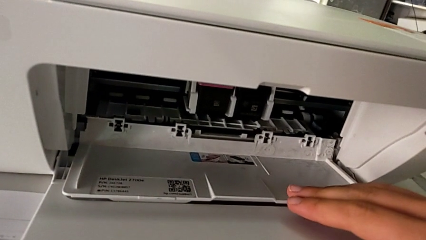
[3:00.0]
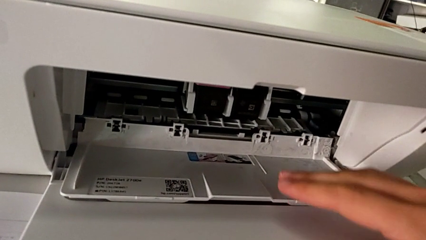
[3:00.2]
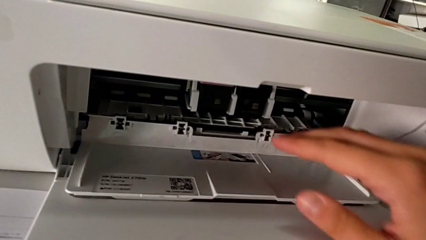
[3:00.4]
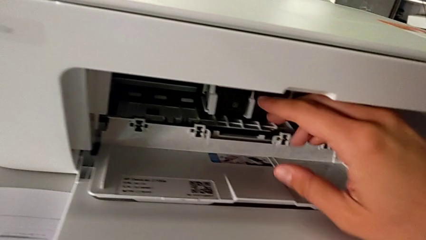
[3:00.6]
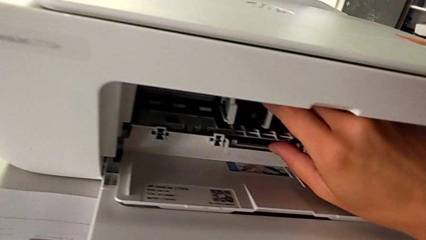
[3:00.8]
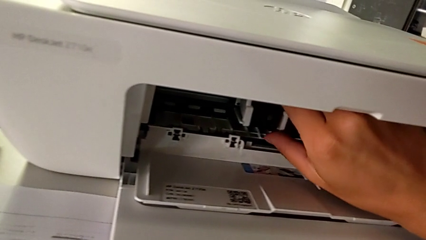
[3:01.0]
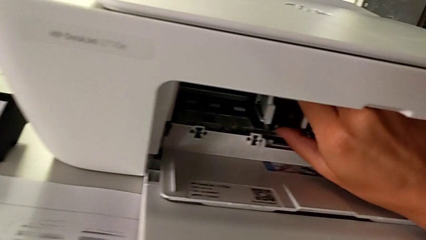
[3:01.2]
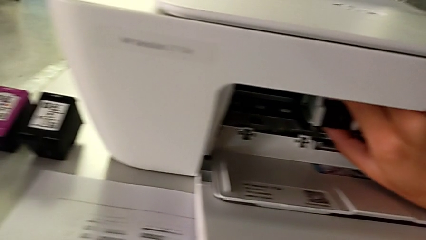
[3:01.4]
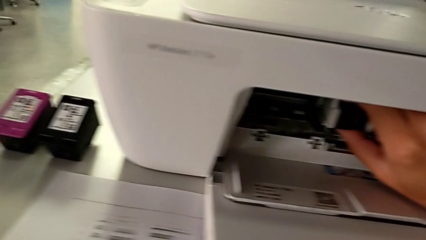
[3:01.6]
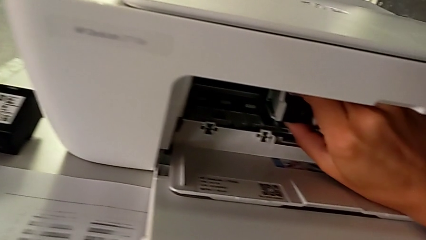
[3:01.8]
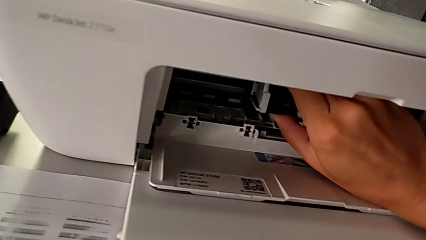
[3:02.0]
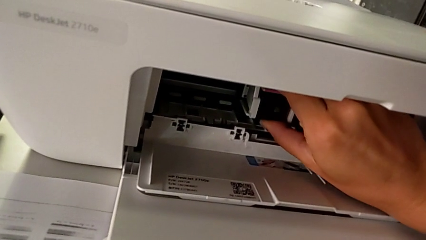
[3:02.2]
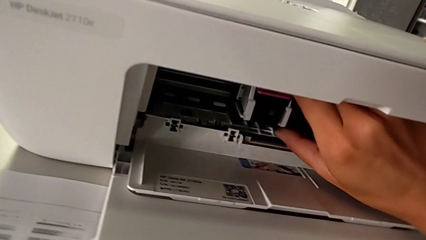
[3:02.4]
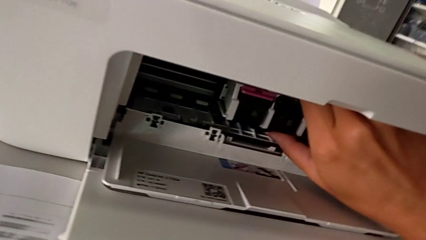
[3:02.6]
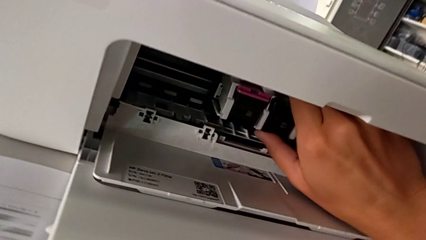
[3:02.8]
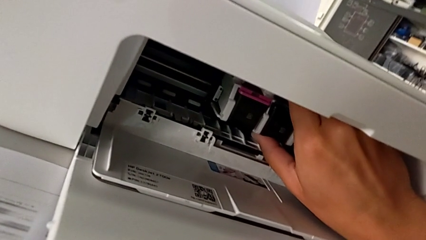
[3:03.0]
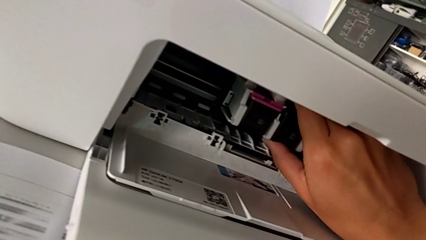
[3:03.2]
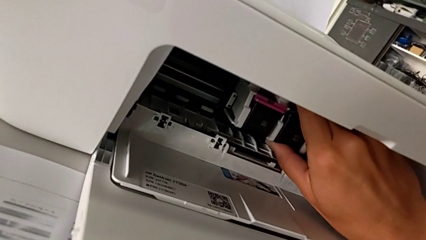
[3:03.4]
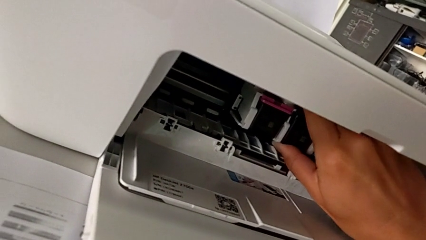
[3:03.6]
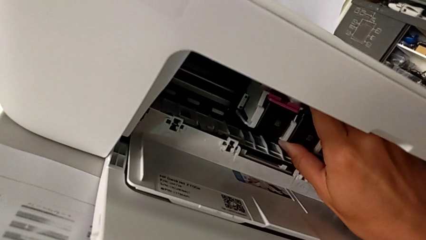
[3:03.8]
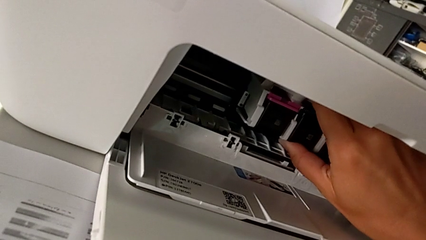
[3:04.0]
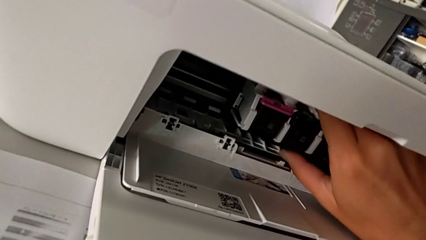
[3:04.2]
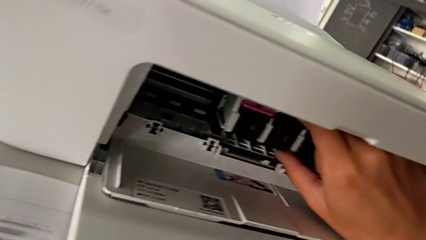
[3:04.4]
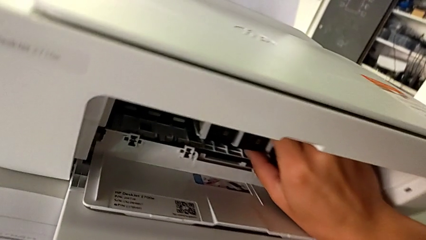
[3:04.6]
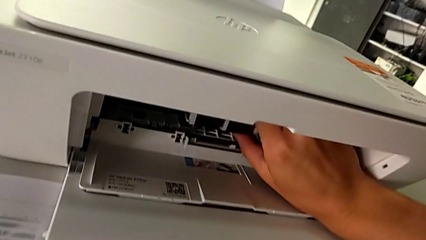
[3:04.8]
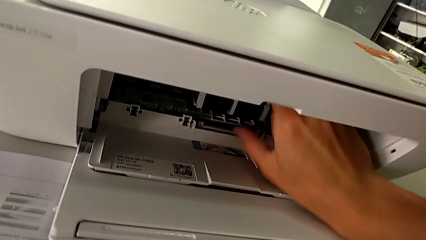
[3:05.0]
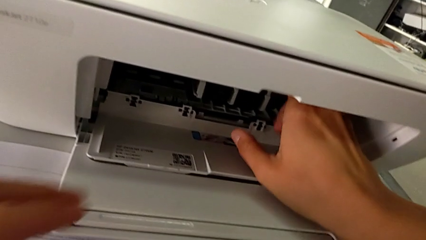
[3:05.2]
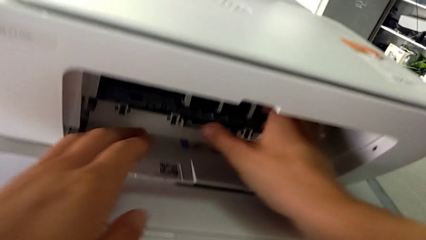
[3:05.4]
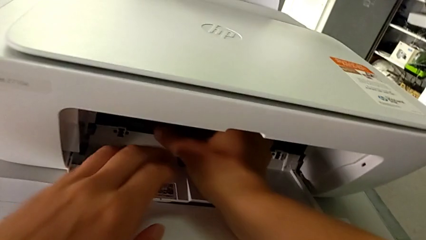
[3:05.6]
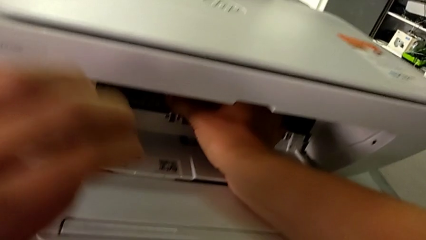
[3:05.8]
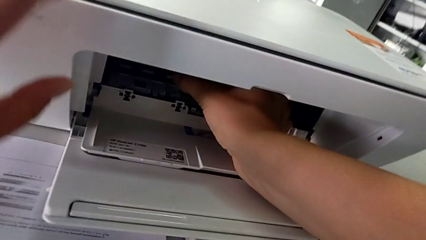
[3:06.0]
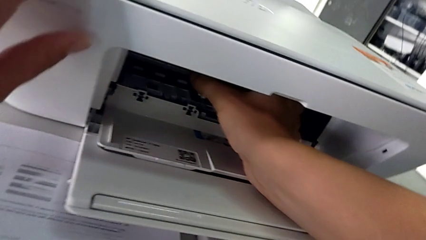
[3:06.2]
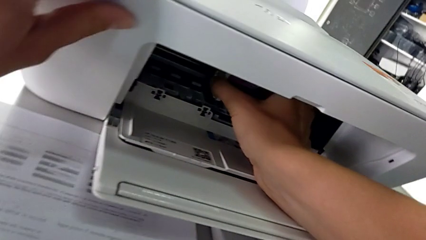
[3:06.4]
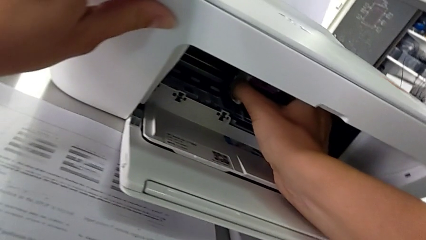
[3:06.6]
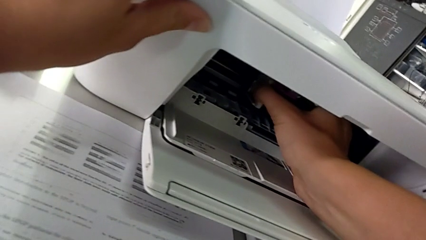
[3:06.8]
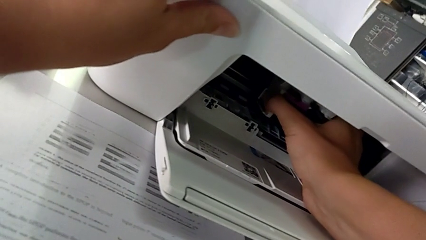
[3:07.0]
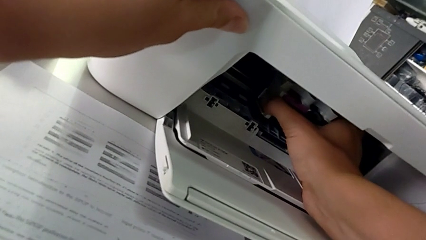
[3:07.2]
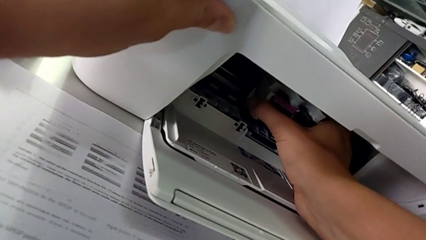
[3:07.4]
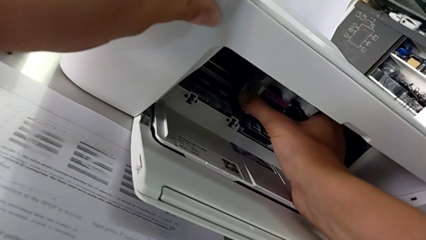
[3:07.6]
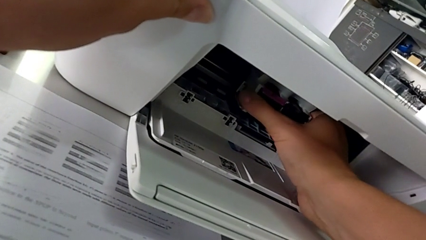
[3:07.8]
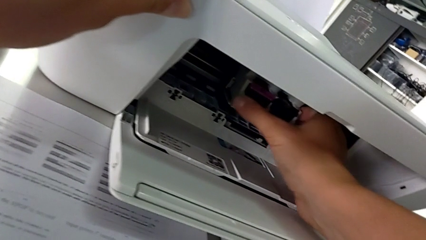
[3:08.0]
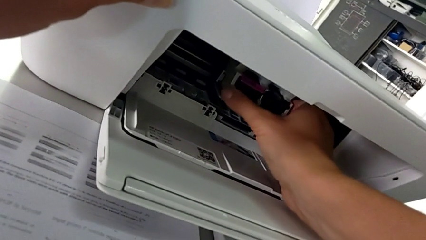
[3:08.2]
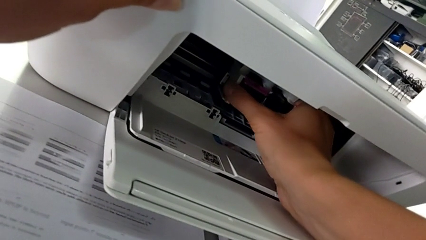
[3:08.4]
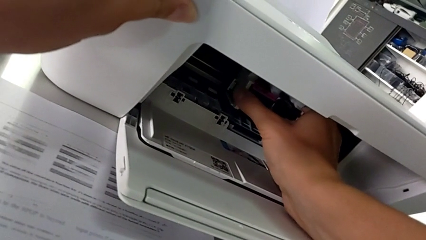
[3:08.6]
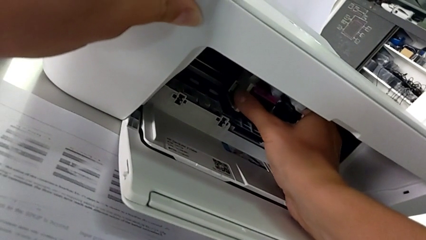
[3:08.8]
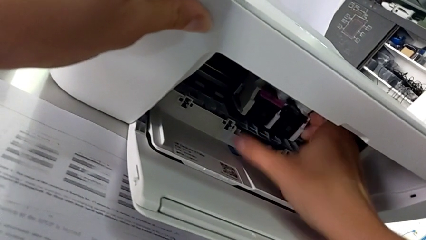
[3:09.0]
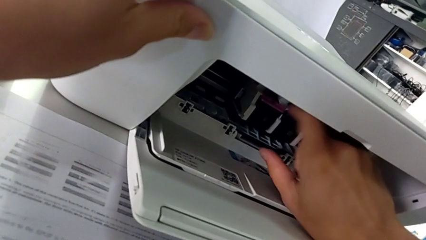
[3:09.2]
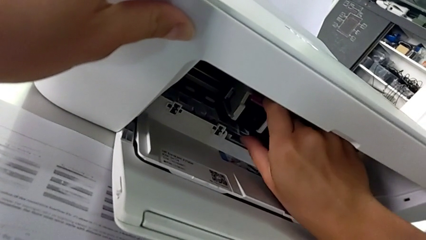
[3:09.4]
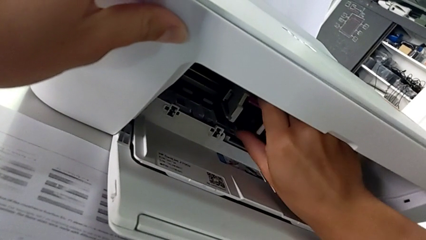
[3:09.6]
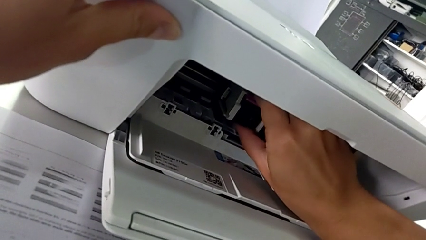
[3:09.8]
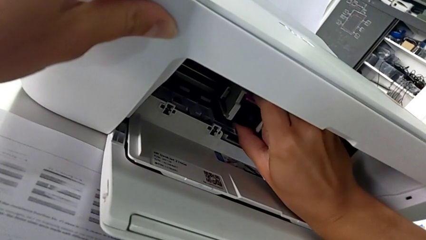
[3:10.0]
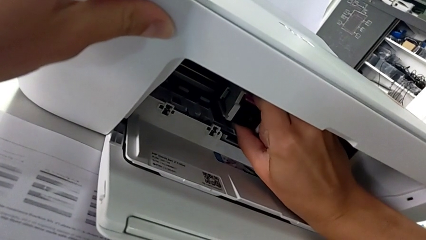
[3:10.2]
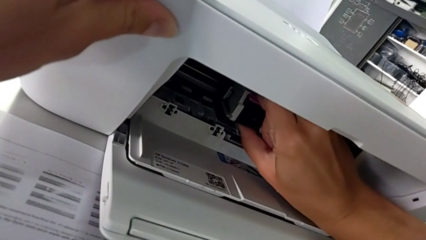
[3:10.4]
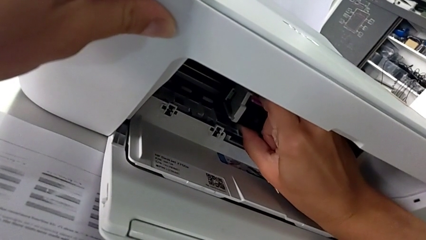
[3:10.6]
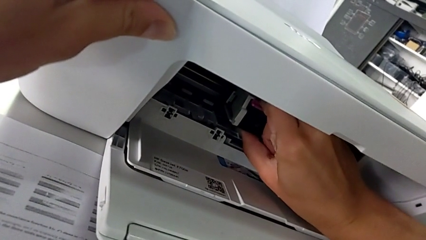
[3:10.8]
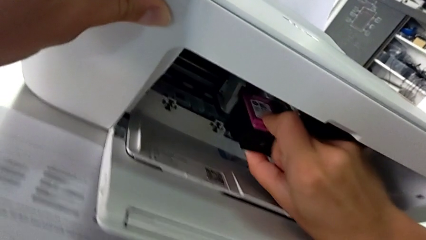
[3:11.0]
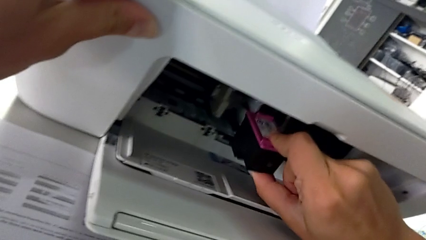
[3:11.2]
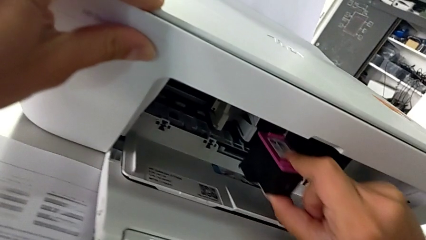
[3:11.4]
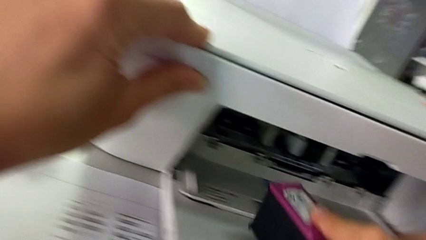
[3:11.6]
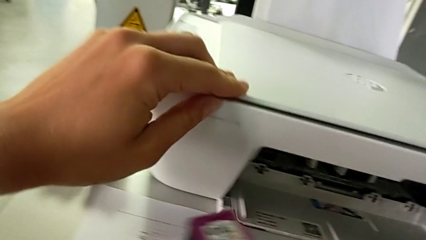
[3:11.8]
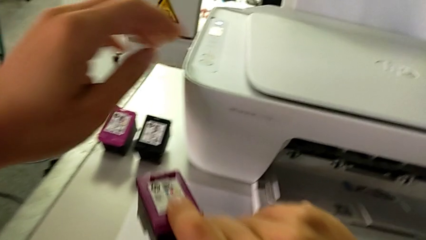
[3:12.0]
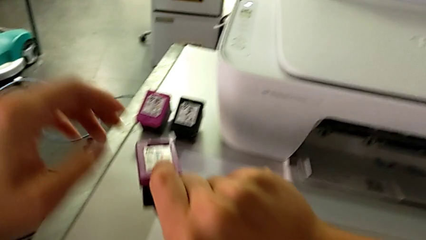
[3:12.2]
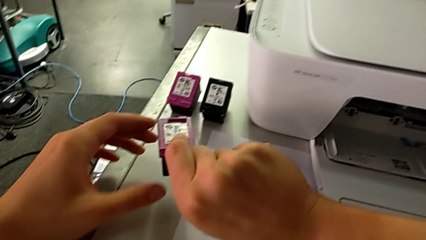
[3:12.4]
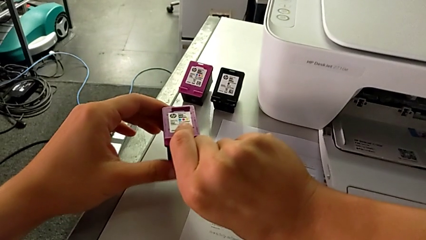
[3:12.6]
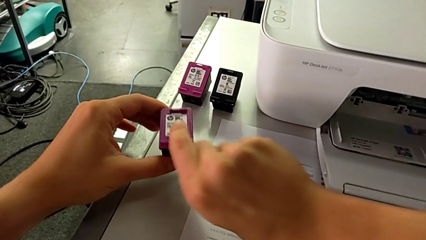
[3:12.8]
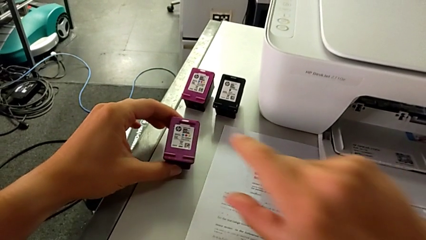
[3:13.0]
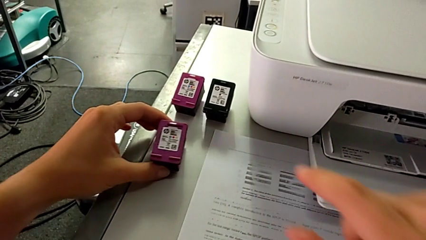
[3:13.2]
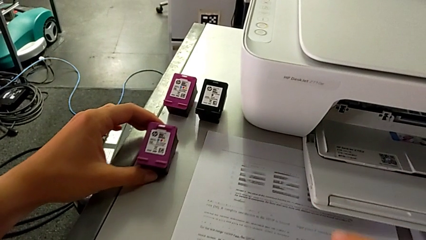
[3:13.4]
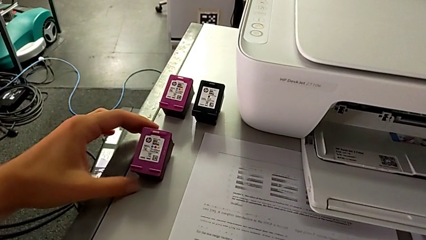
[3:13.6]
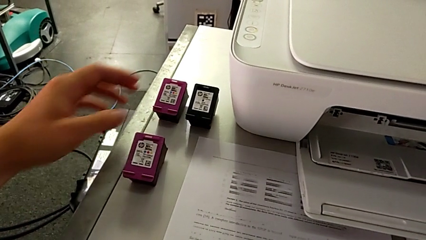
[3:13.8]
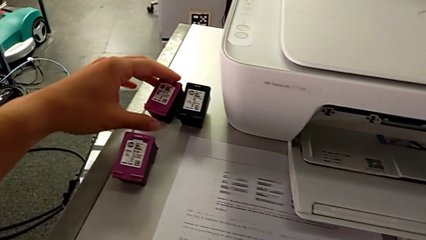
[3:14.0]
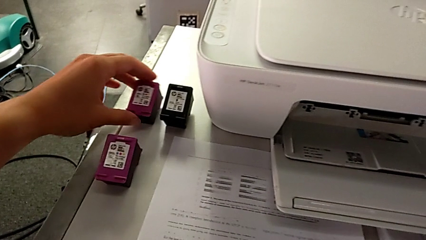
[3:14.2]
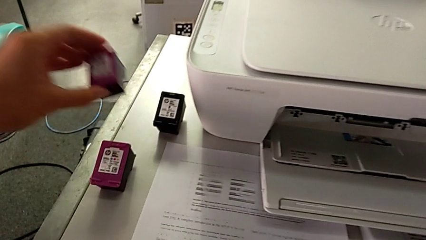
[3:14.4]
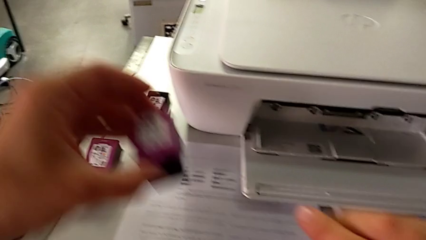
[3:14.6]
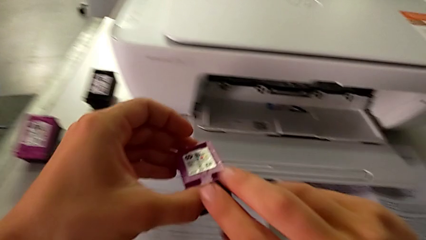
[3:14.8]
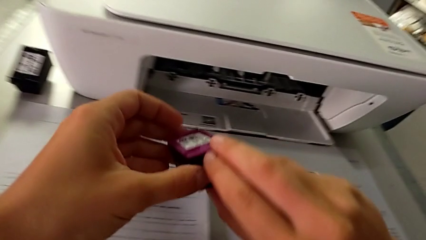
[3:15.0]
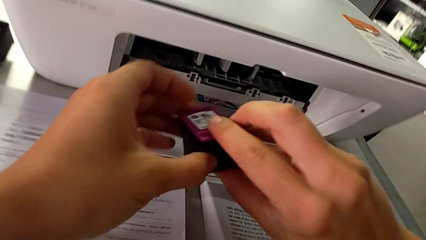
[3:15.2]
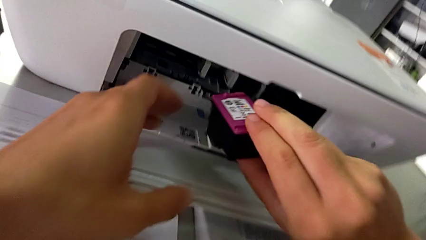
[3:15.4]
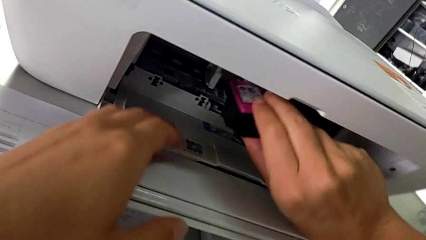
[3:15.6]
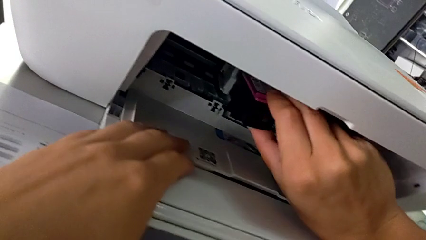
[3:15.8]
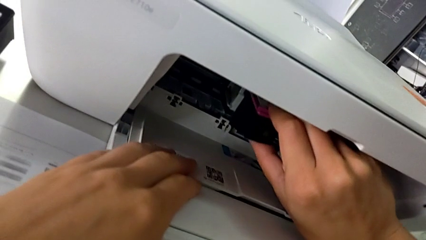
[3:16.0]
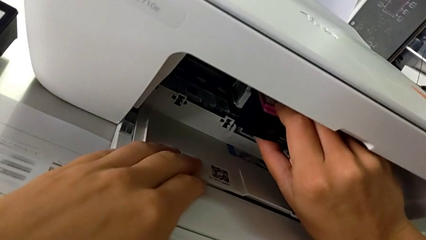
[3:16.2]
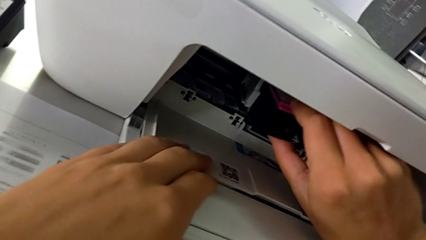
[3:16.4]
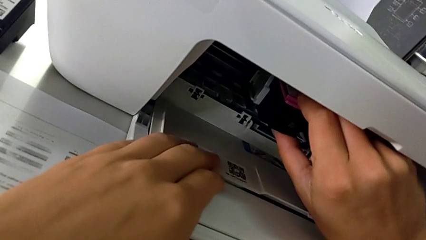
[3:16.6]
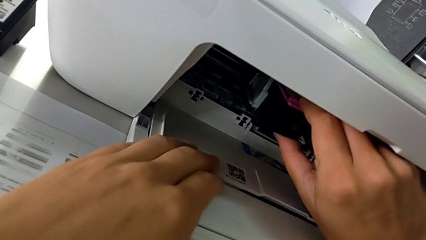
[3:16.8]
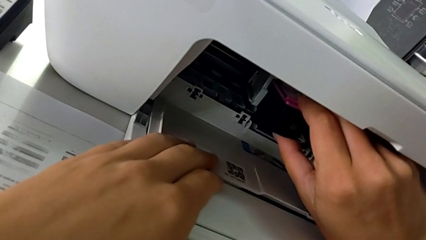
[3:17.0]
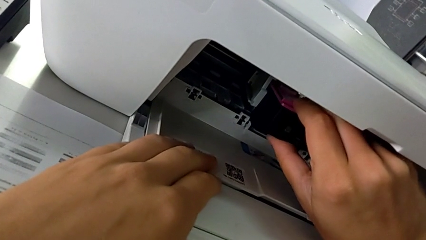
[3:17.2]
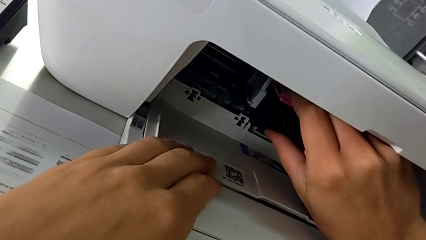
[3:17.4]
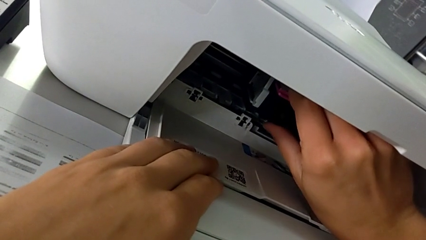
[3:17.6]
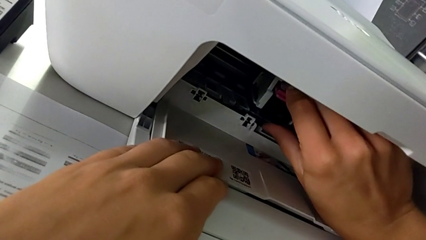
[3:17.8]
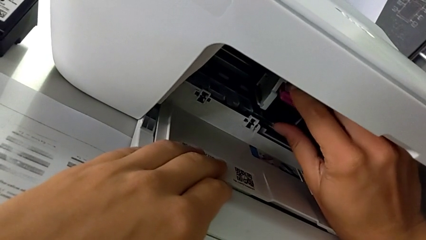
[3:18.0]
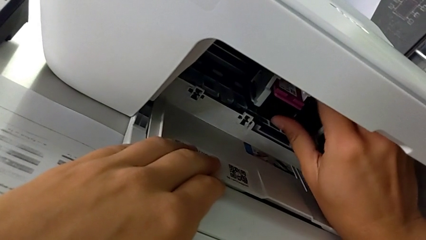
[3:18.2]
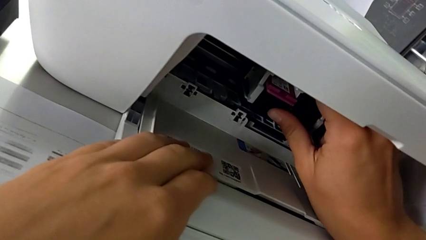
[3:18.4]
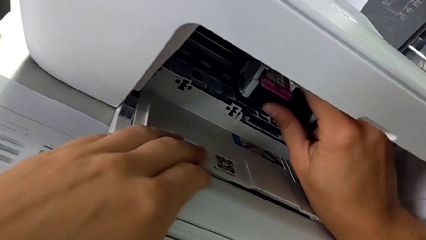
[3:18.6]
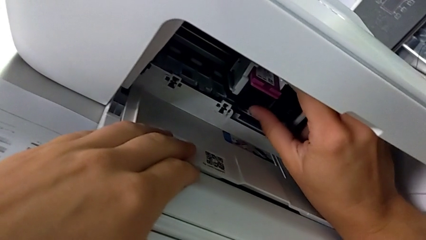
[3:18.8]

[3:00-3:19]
The camera wearer is exchanging the color and black cartridge gate. They grab the ink cartridge, inspect the magenta ink cartridge, withdraw it, place it, lift it, grab the ink cartridge and insert the magenta ink cartridge.
